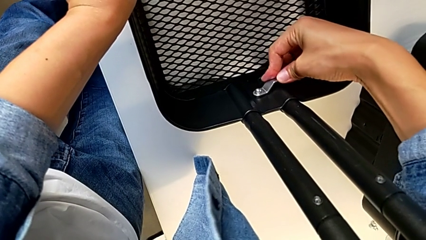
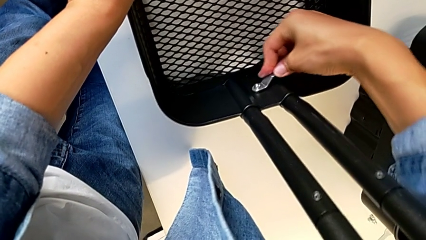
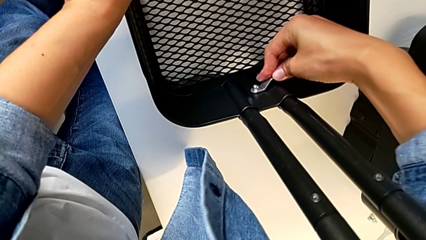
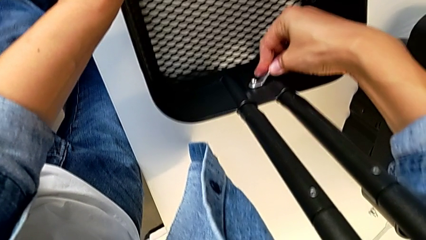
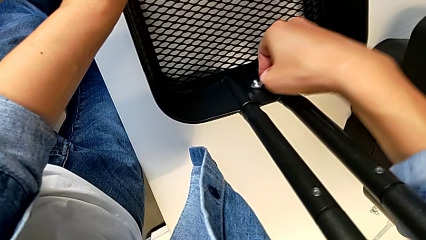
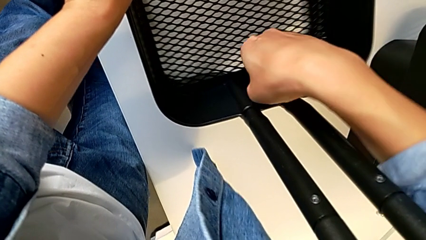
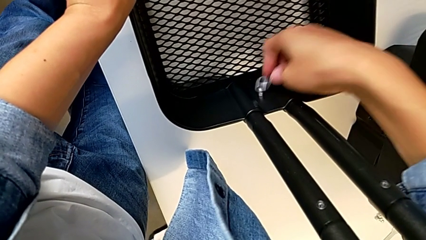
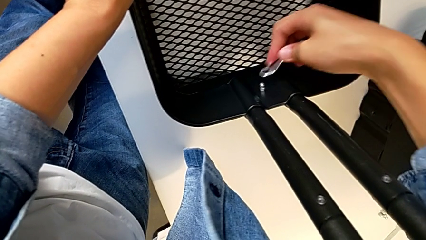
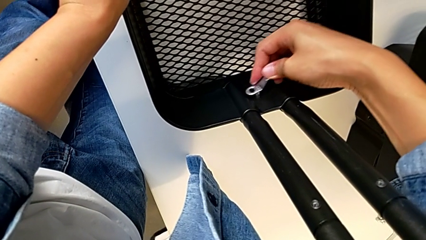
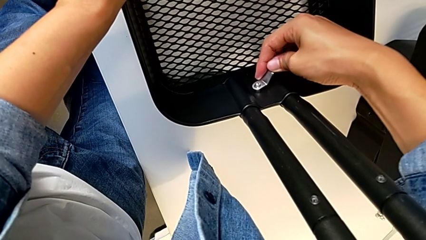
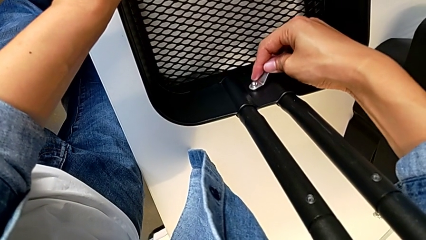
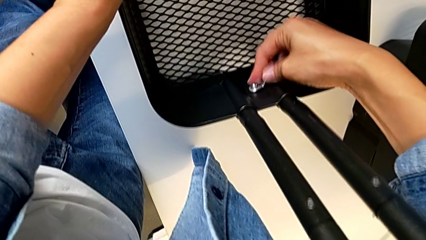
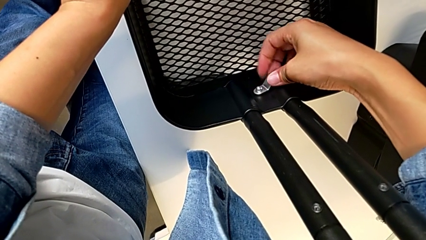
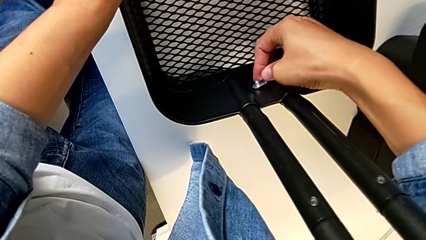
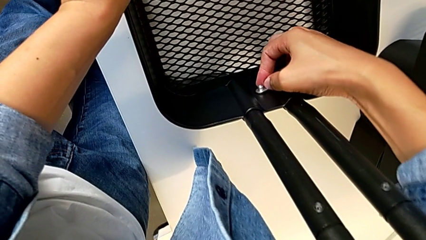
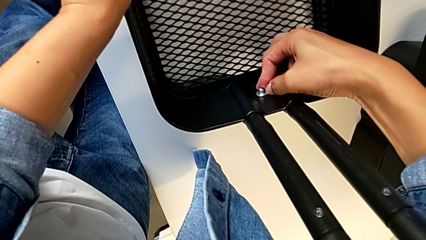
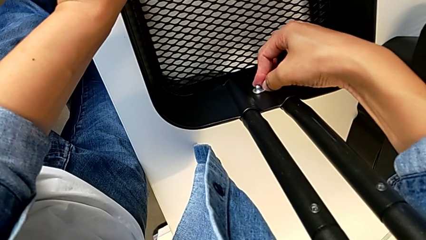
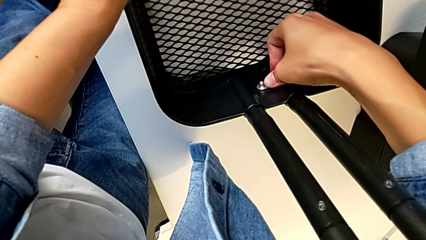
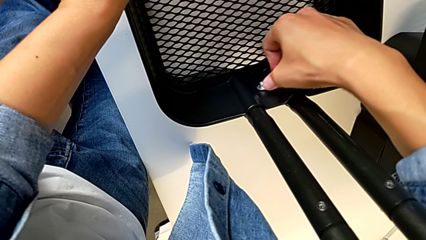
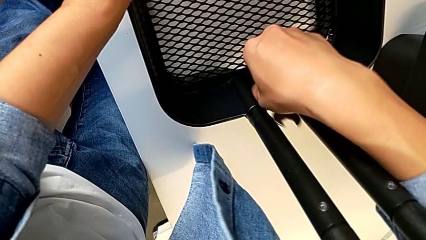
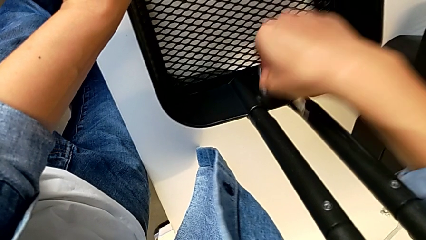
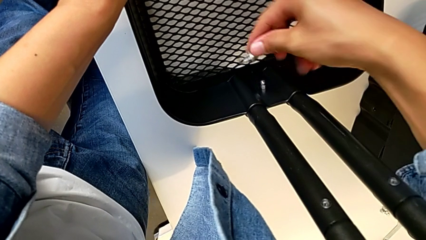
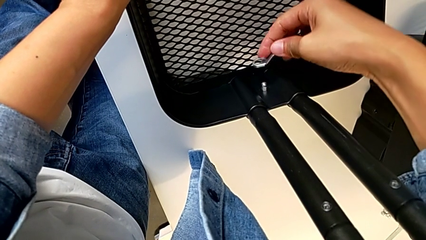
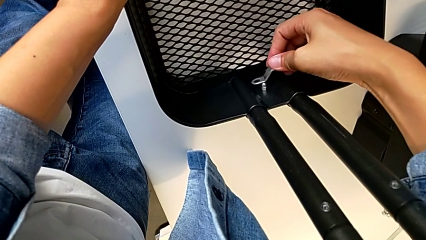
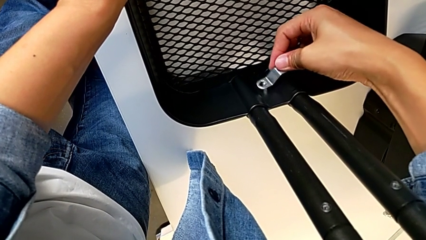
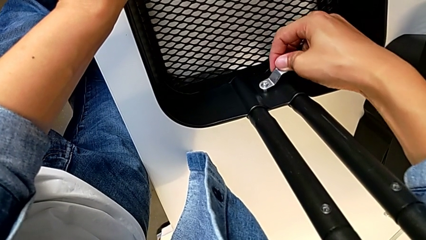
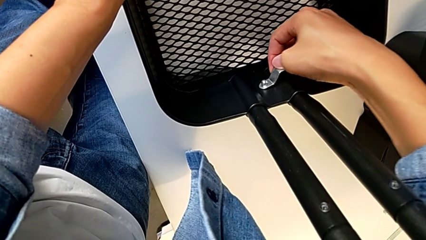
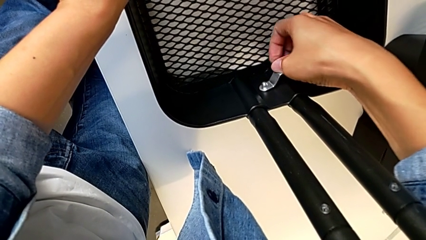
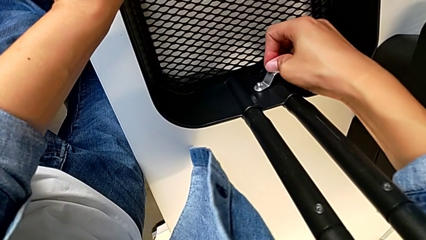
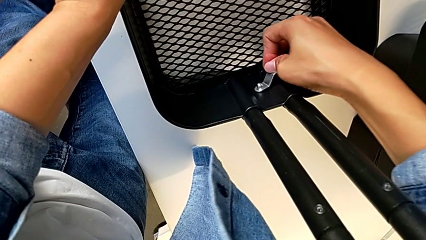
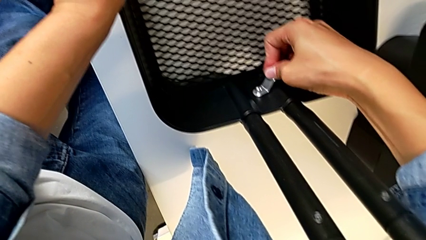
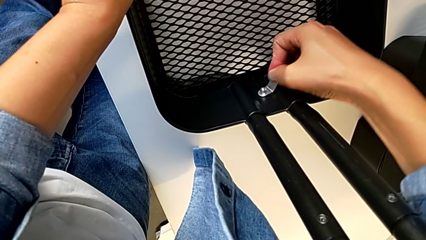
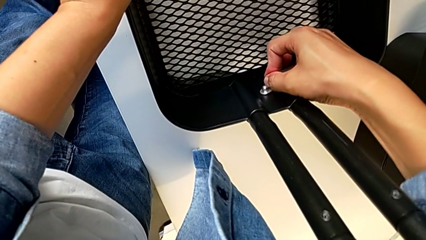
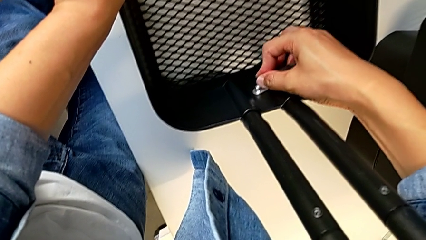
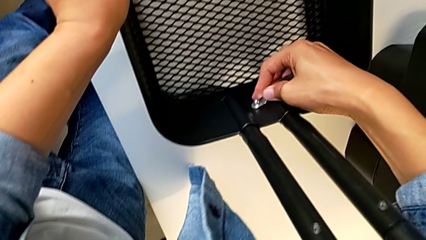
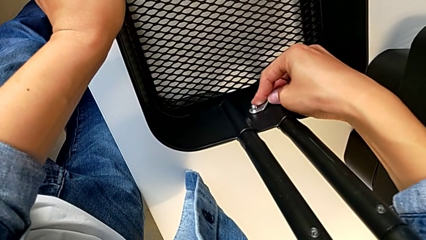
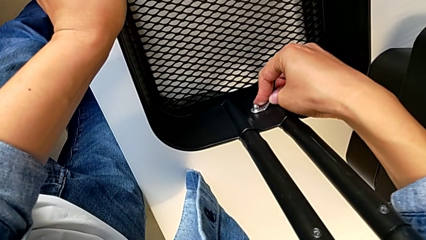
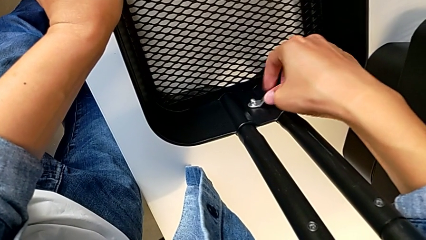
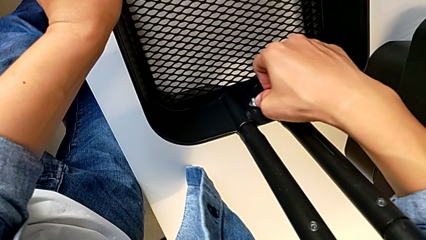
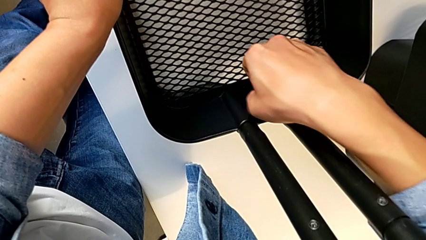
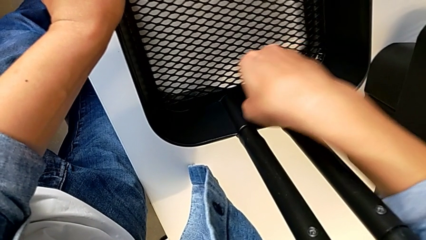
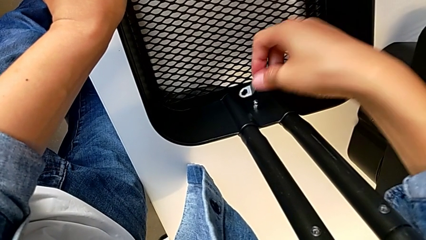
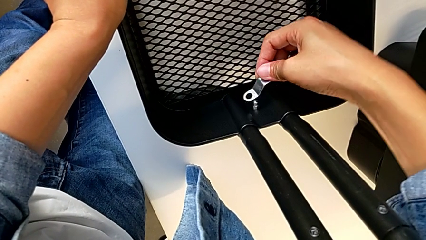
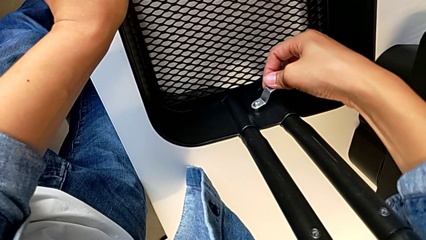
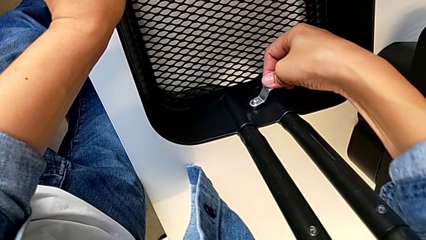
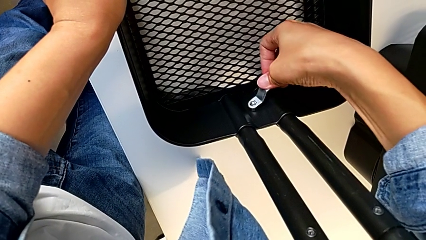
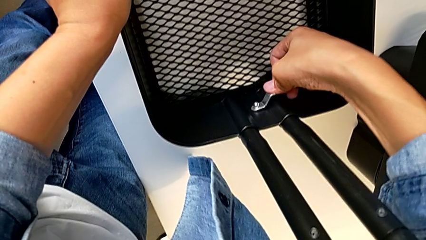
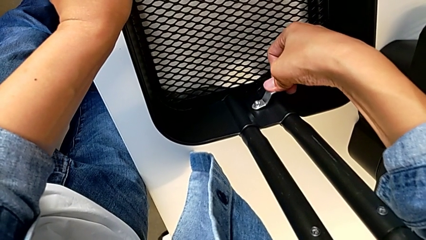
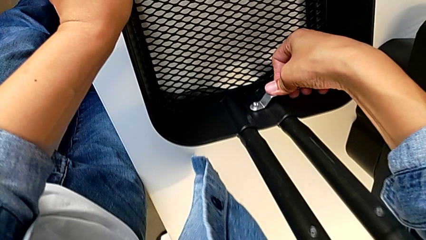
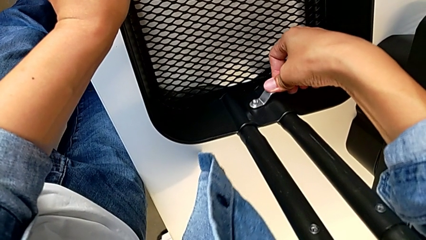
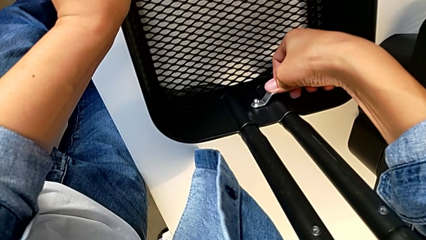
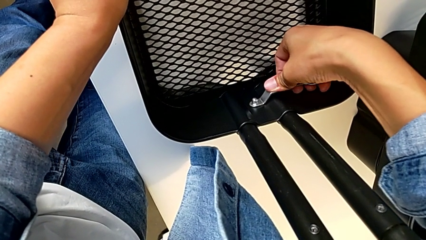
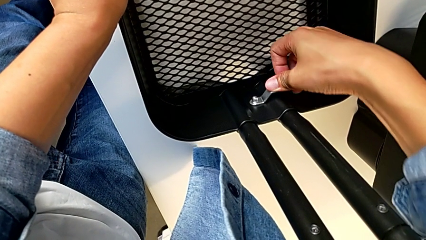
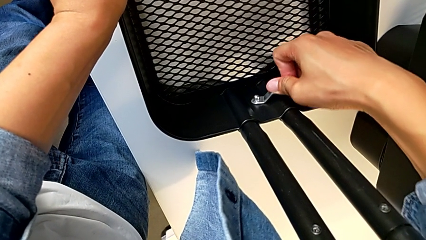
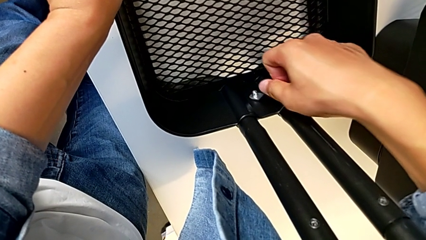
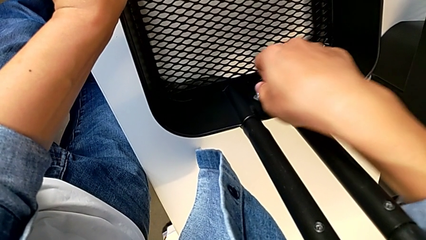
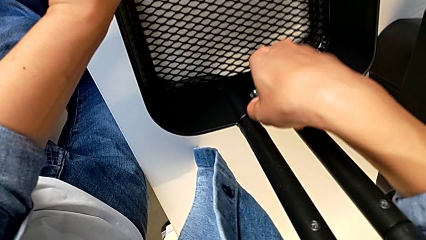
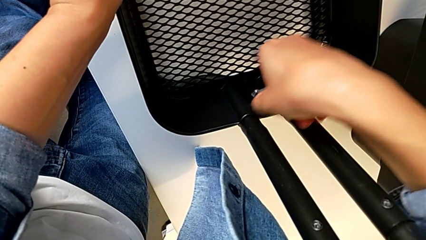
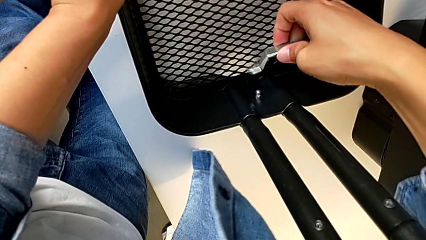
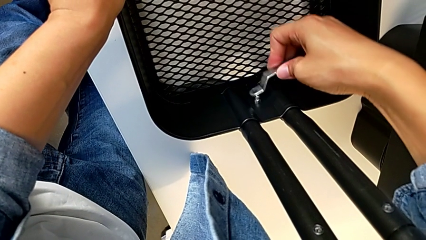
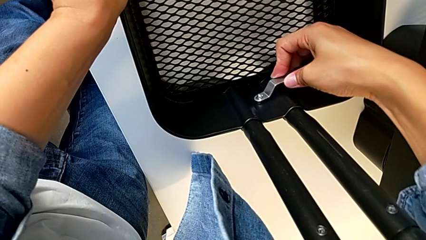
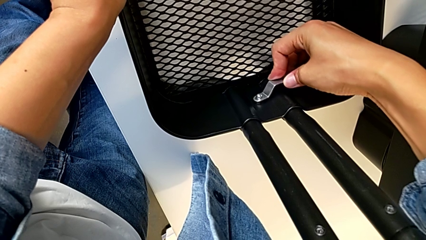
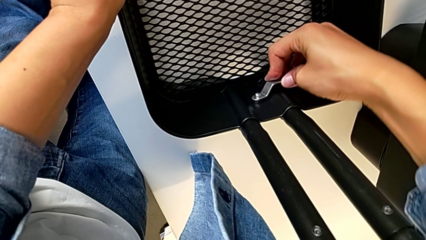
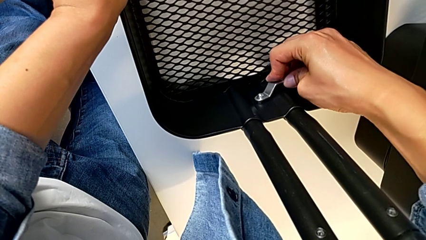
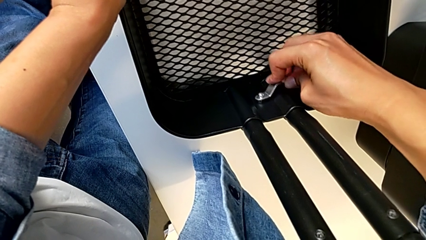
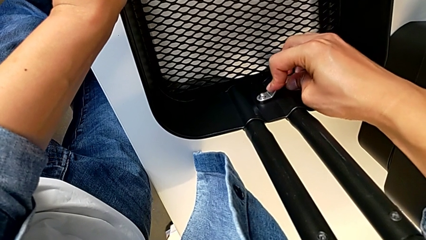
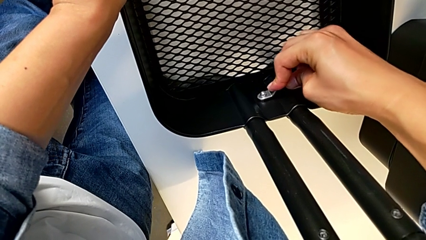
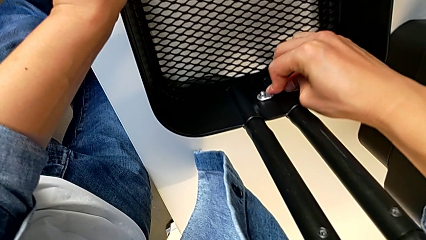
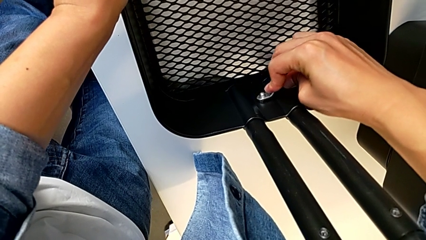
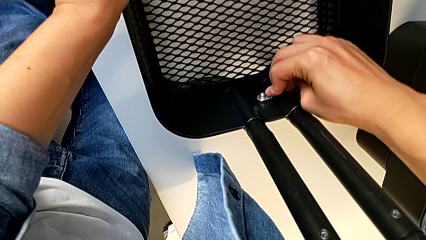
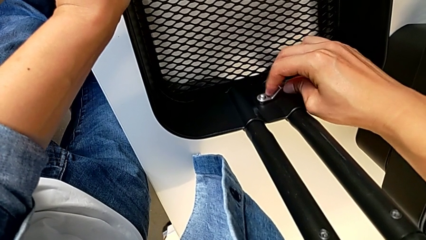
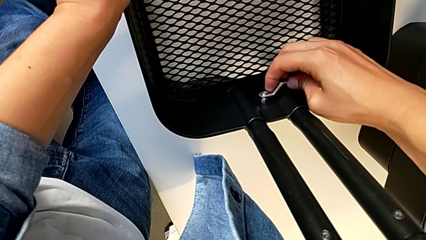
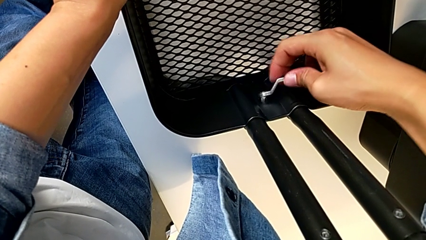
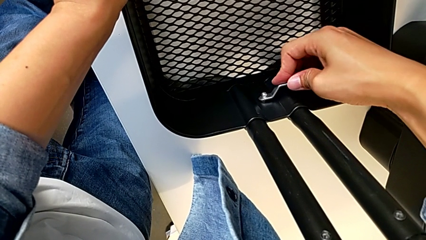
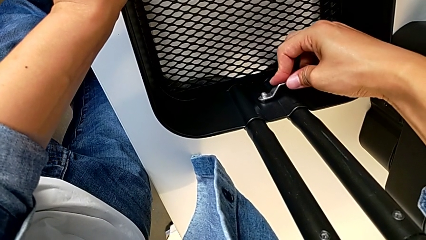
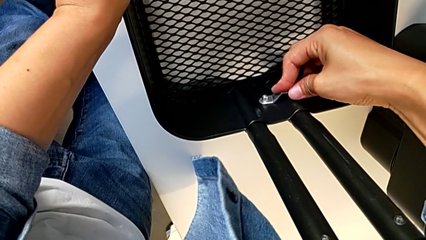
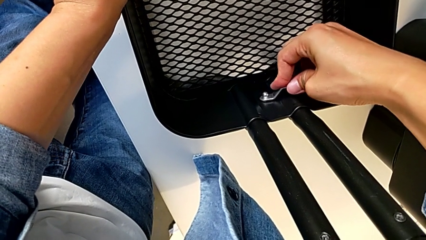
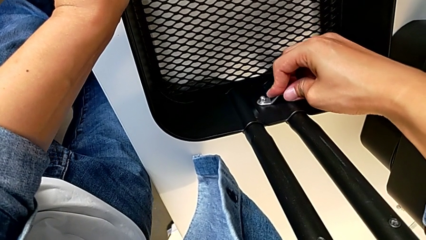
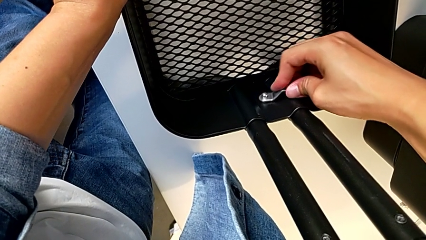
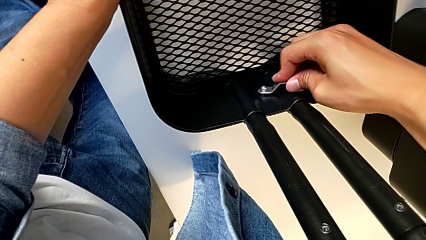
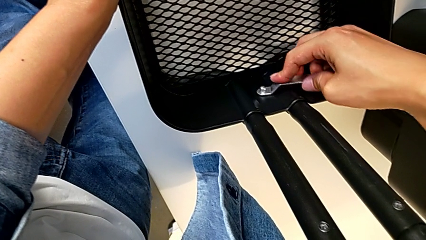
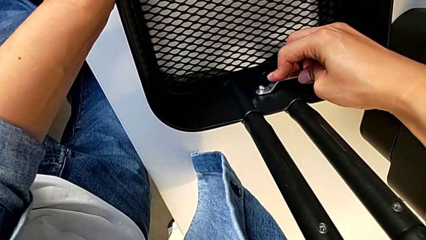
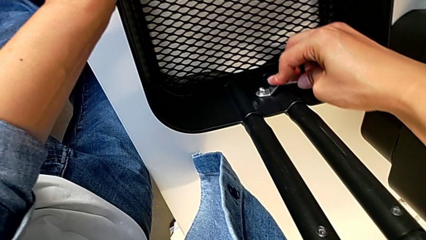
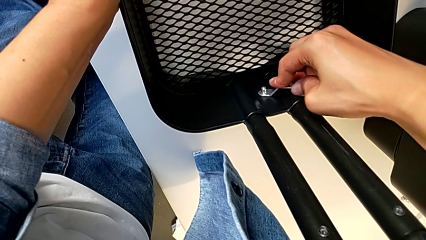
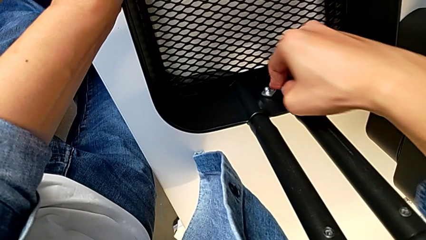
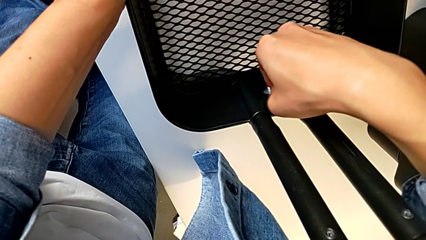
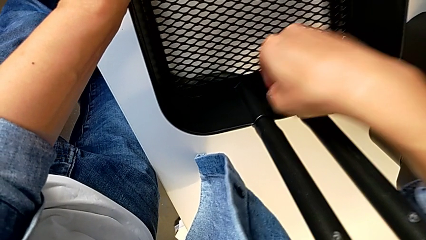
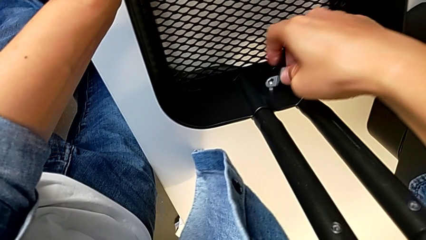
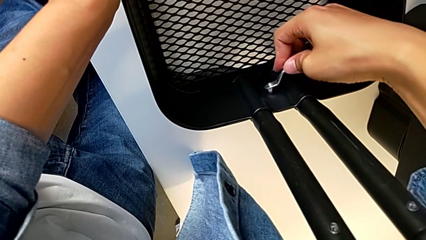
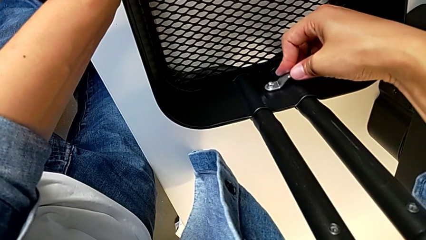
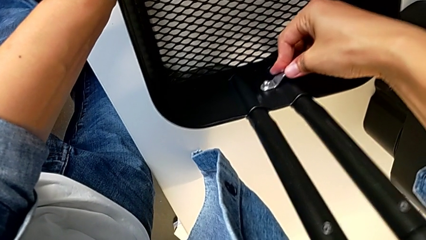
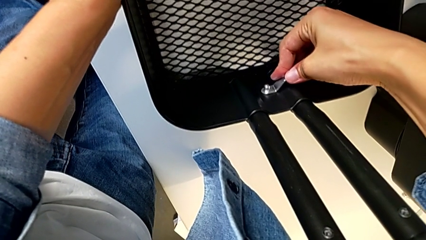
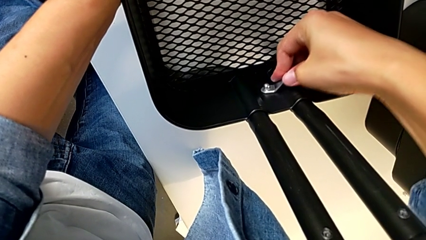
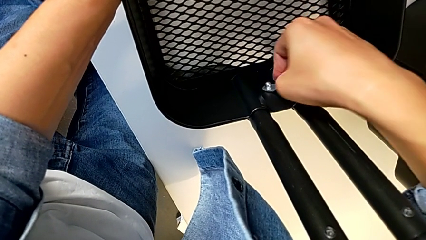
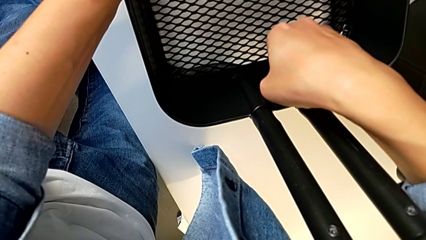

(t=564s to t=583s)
The camera wearer is screwing the left side of the box onto the bracket. They keep screwing the hexagon cap nut.
